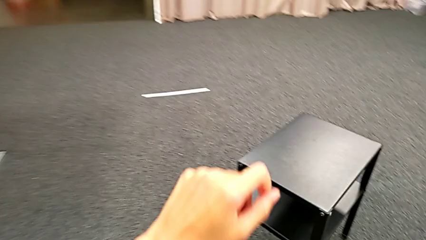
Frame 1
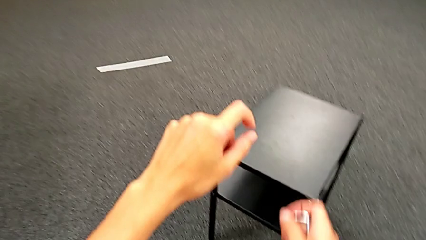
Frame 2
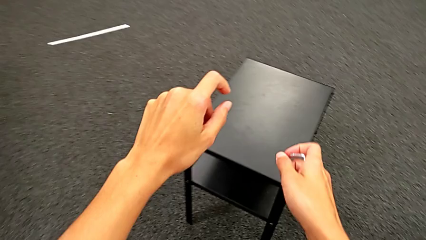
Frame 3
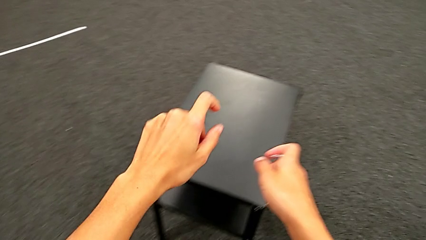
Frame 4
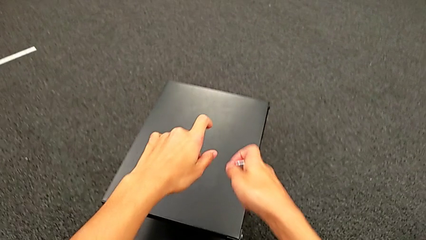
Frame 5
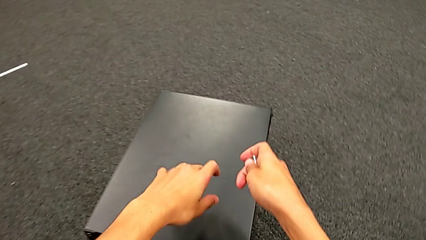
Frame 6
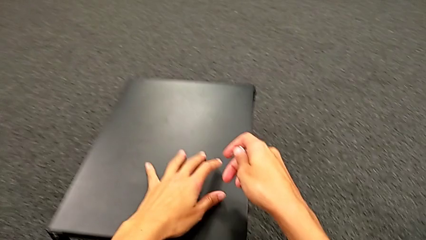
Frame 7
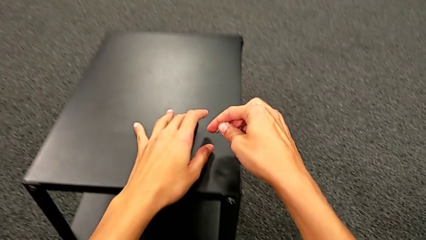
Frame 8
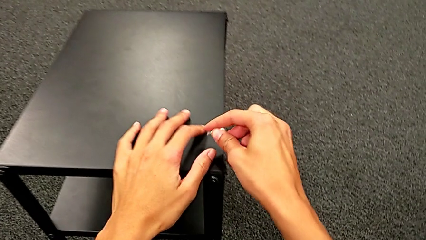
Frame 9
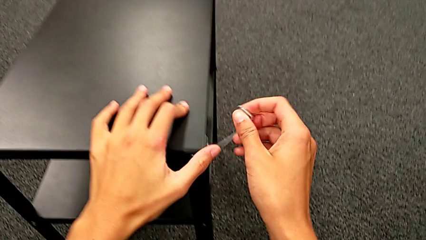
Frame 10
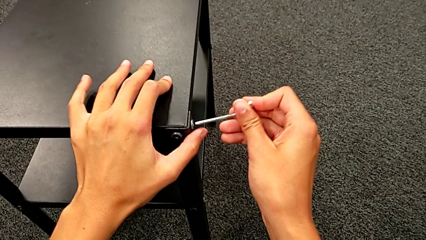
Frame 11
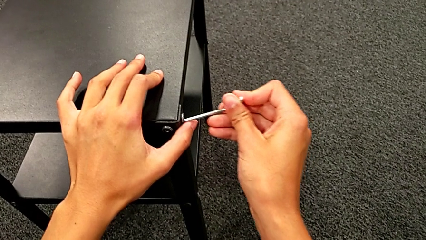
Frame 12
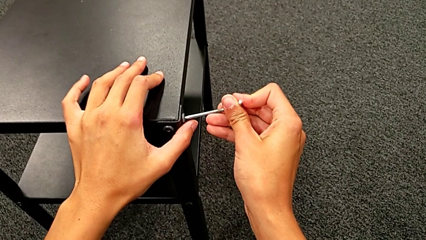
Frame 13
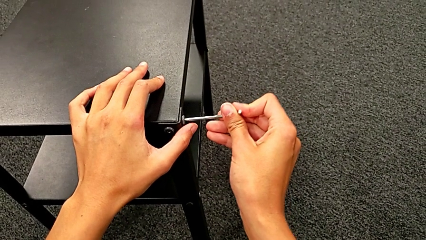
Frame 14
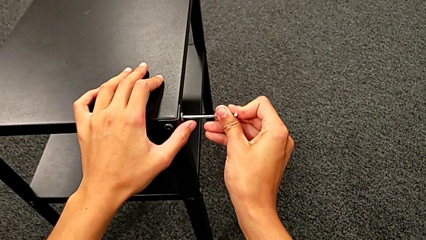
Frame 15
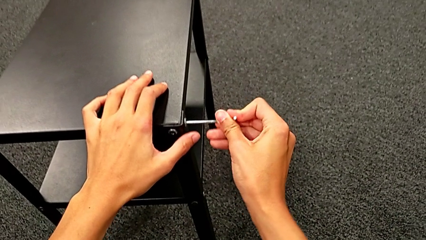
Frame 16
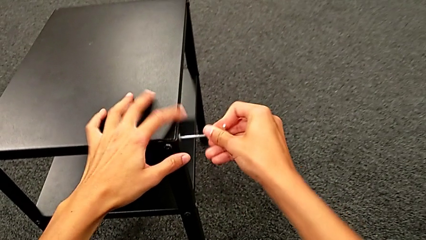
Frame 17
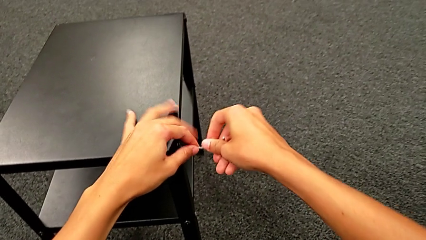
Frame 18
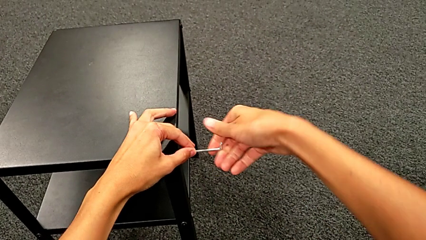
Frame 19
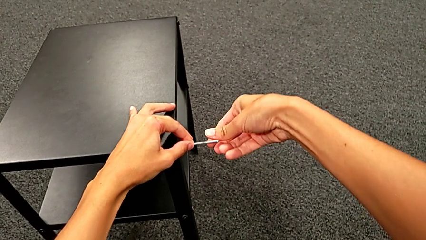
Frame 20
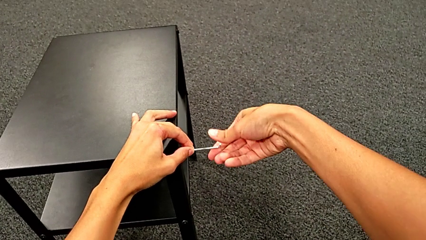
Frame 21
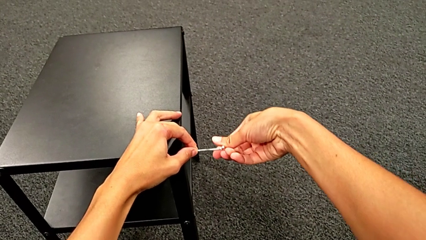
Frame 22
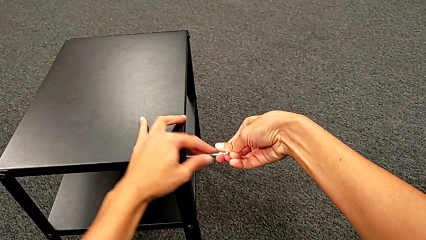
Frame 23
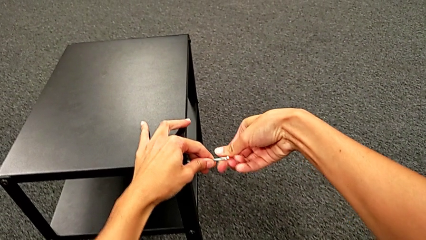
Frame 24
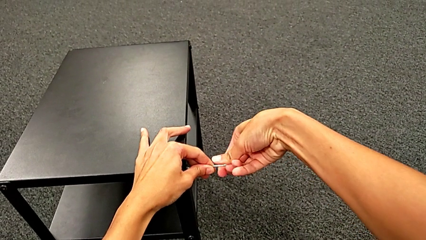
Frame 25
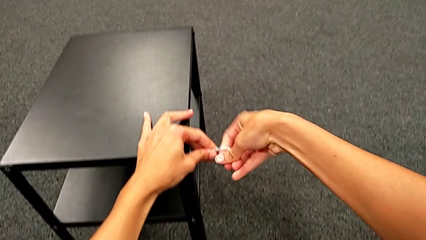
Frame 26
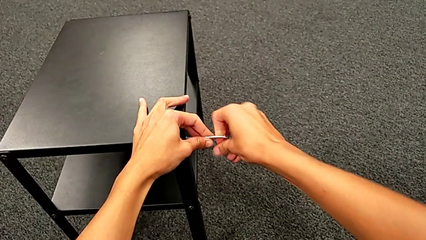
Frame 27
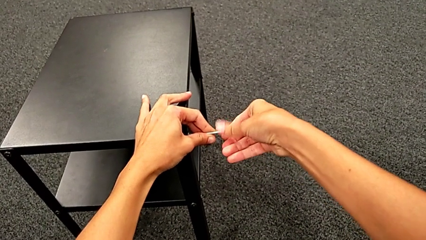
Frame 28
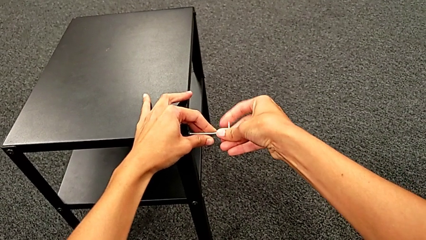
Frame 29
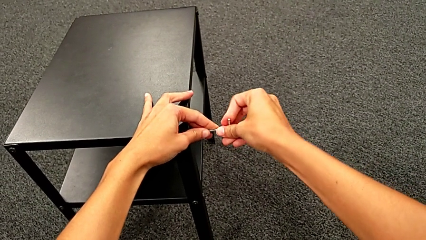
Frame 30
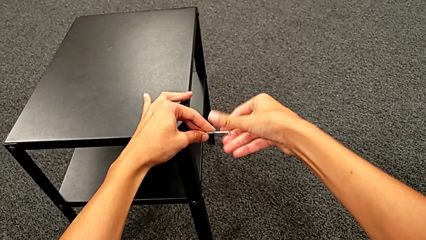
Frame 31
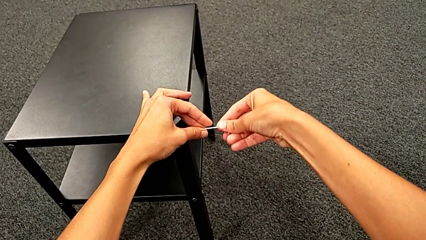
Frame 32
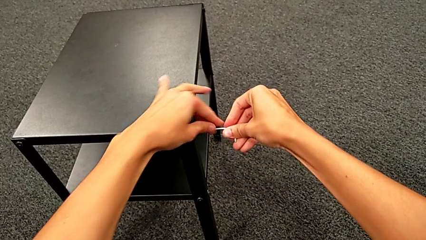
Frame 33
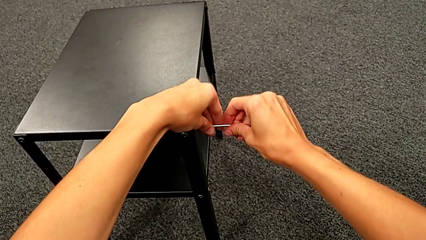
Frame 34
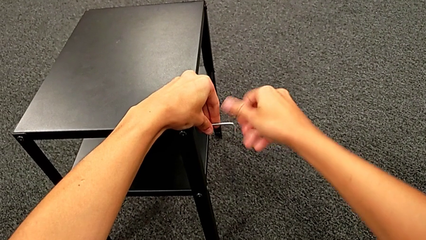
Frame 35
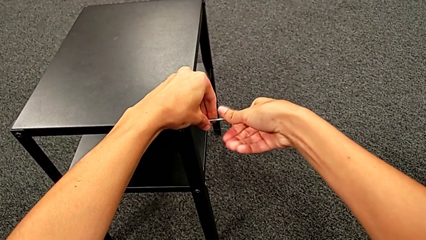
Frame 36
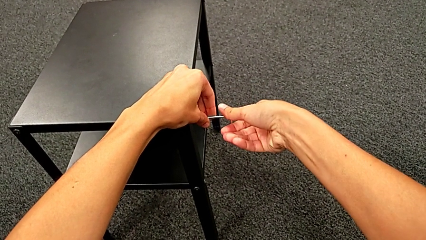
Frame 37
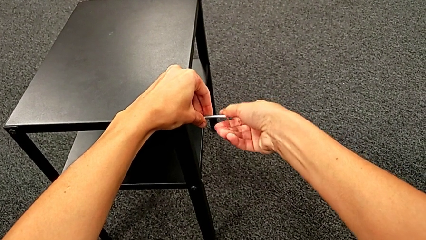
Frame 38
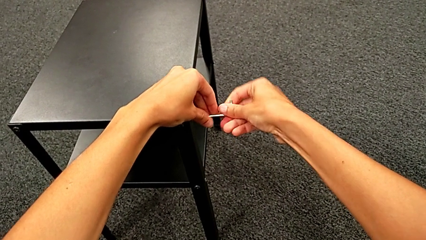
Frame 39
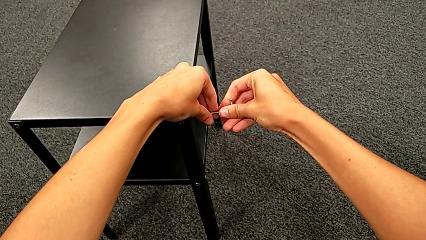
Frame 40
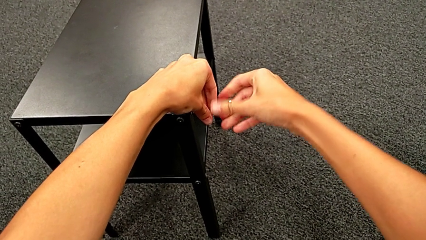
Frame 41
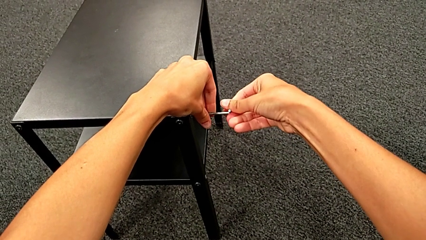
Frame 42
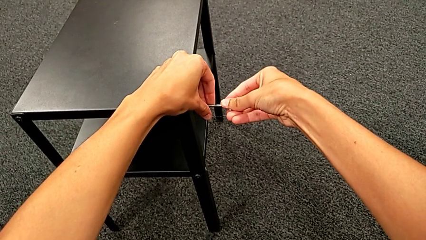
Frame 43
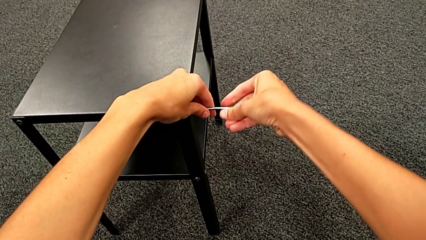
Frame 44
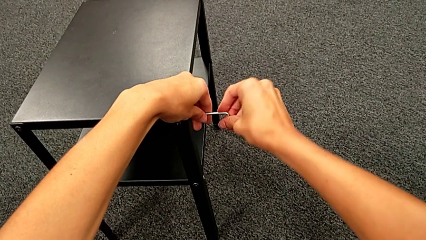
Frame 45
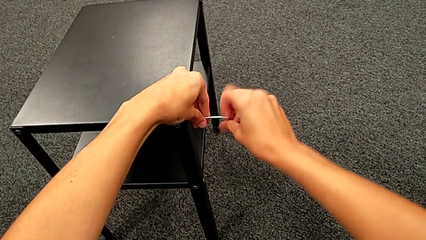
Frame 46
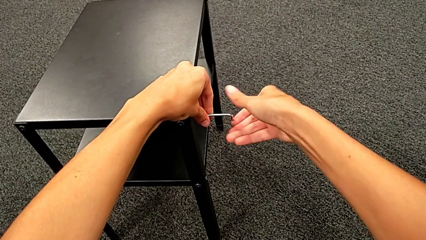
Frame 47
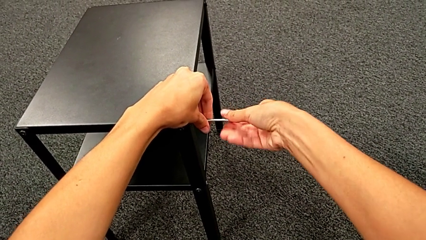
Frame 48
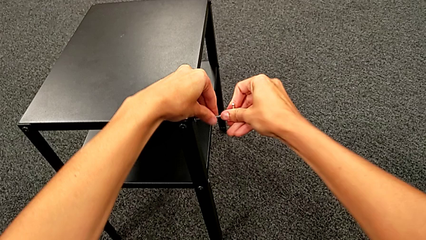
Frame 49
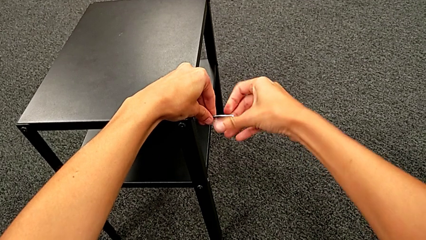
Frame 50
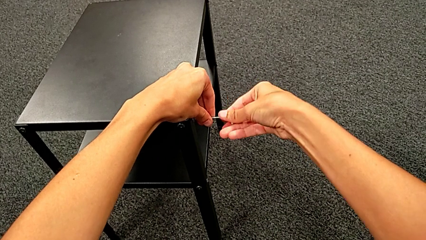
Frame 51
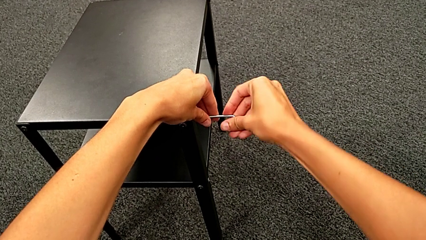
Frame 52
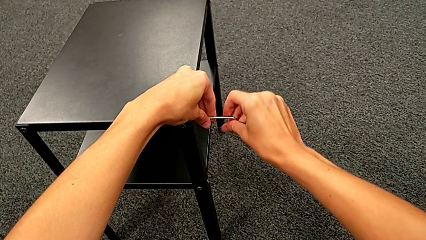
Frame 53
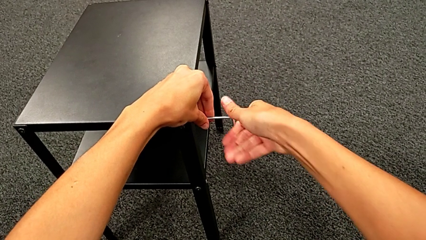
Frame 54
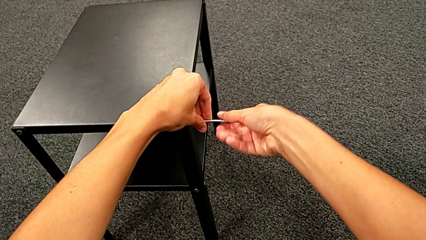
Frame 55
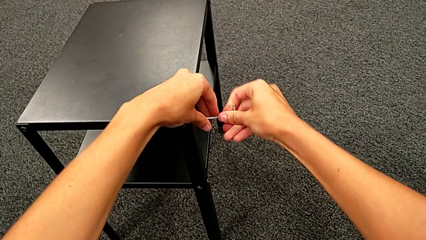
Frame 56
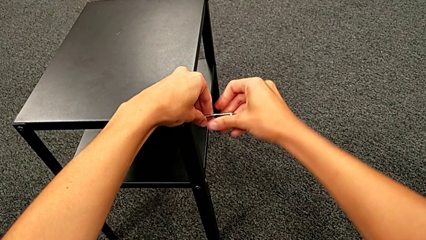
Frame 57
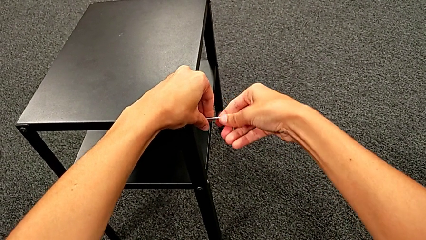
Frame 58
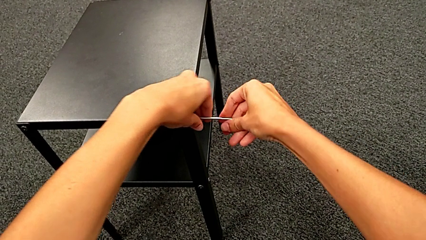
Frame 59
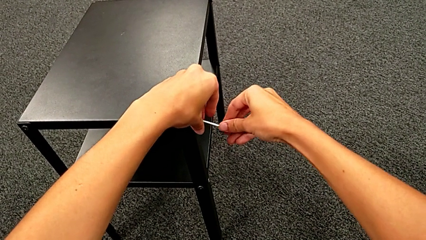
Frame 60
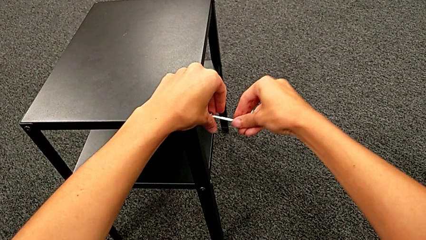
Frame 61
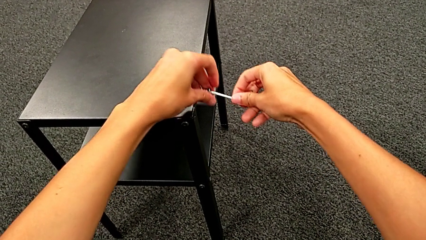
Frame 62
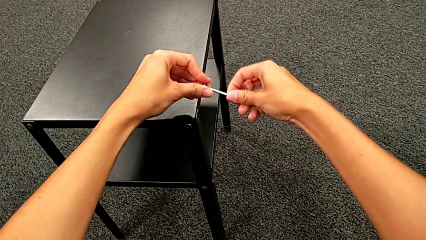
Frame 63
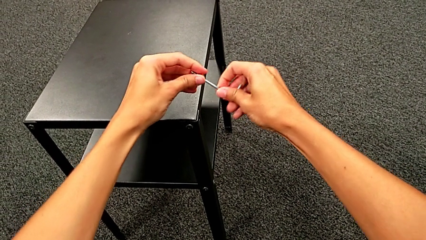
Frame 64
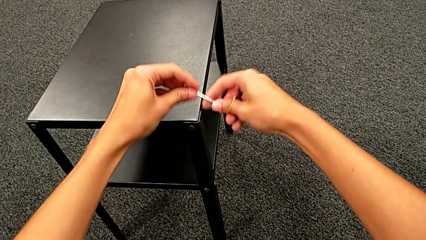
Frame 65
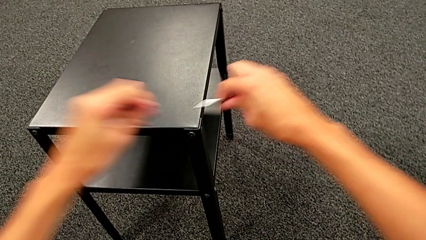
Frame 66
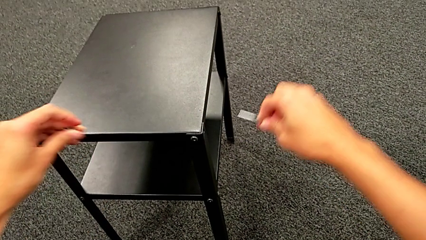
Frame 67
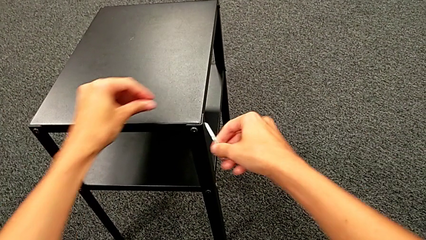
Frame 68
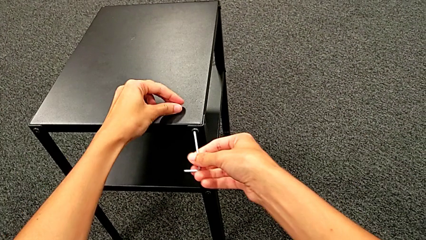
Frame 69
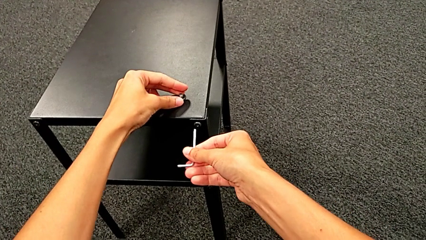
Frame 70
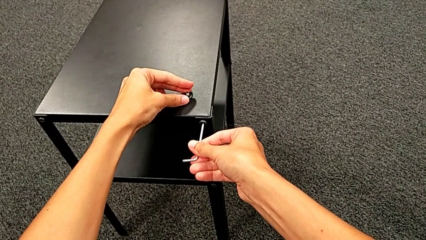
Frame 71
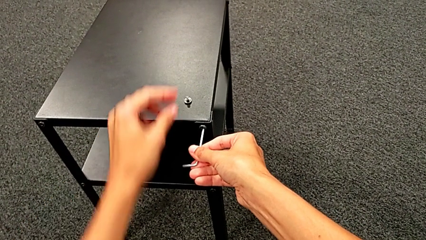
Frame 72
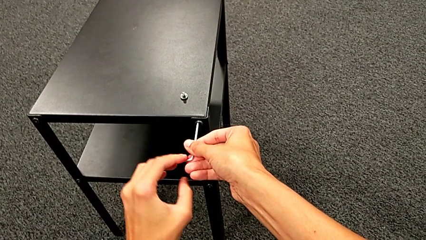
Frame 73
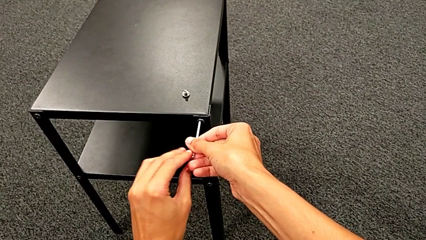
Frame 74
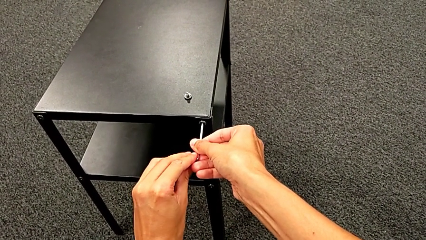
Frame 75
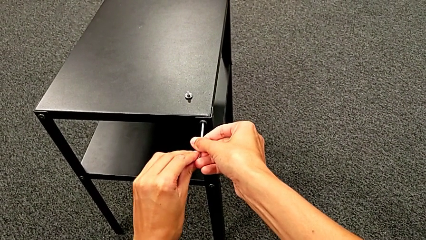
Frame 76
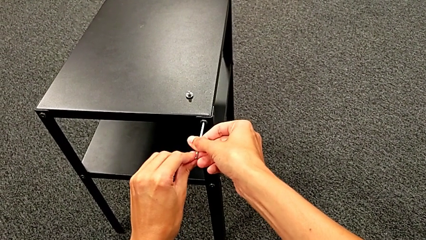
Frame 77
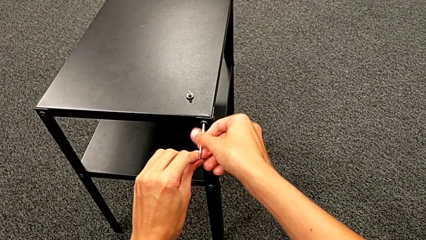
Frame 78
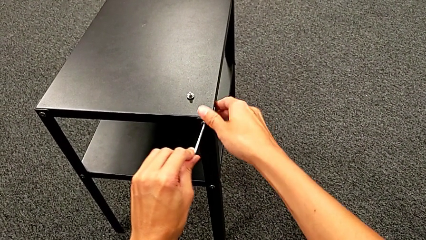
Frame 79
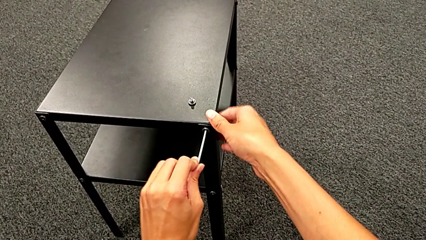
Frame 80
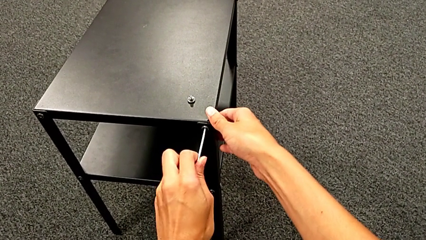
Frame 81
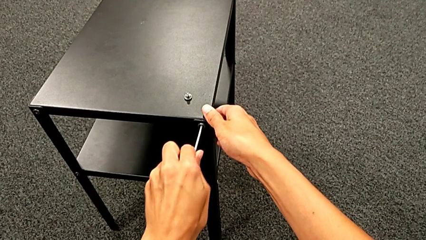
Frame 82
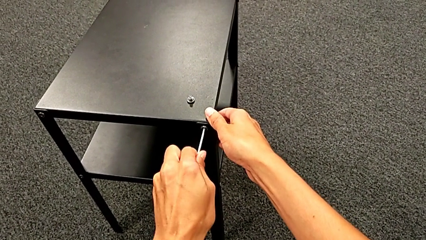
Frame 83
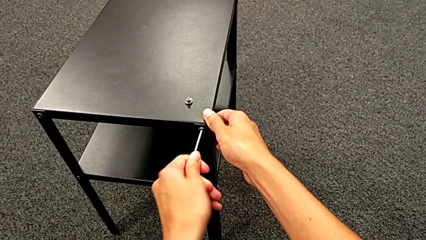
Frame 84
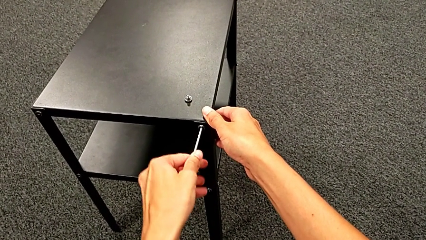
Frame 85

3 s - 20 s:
The camera wearer is unscrewing the first leg. They approach the hex socket head, insert the Allen wrench, unscrew the hex socket head, withdraw the Allen wrench, disassemble the hex socket head, place it and insert the Allen wrench.
